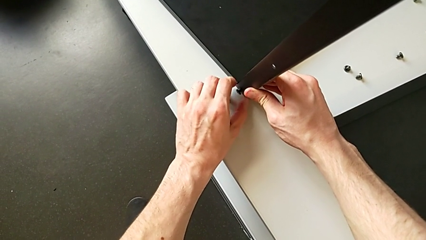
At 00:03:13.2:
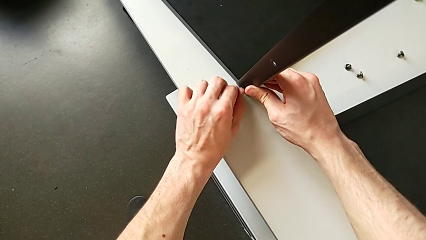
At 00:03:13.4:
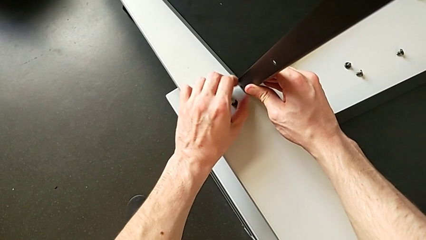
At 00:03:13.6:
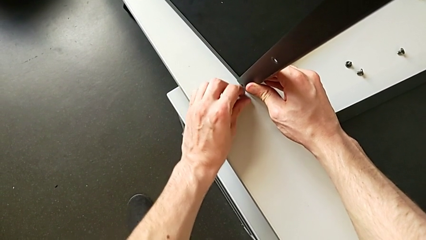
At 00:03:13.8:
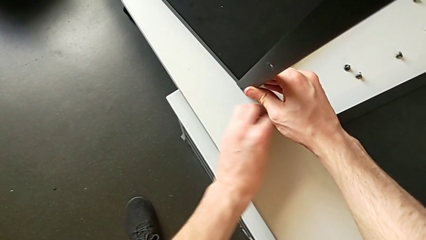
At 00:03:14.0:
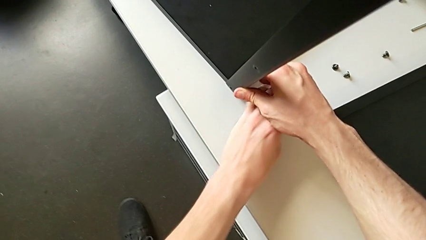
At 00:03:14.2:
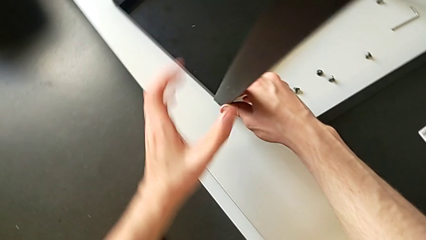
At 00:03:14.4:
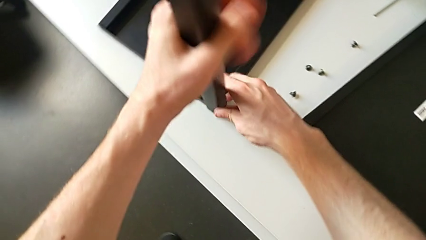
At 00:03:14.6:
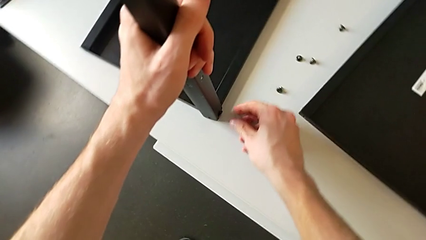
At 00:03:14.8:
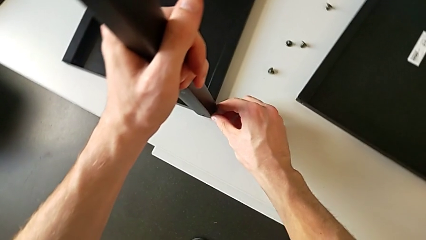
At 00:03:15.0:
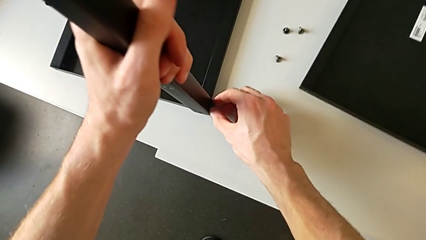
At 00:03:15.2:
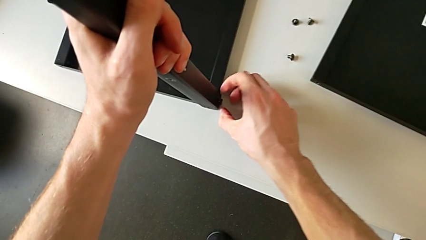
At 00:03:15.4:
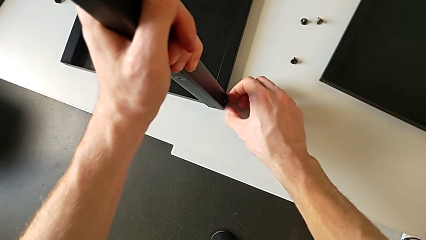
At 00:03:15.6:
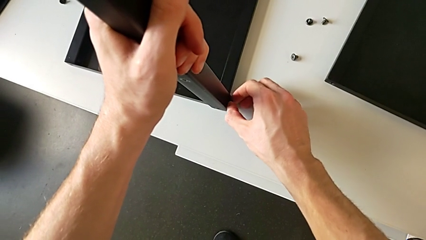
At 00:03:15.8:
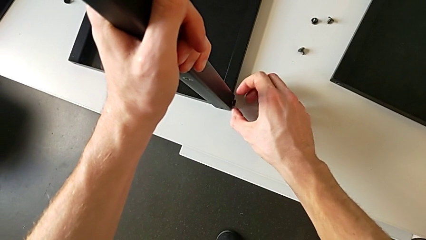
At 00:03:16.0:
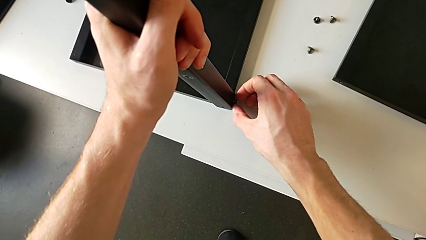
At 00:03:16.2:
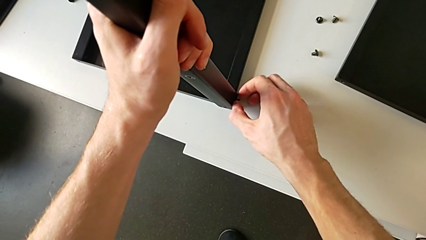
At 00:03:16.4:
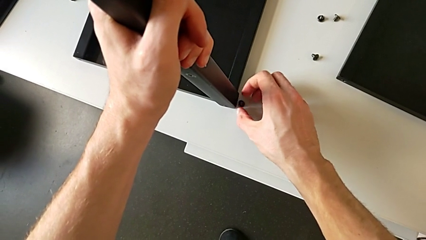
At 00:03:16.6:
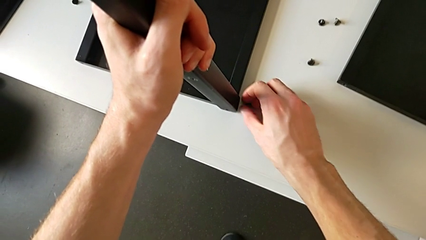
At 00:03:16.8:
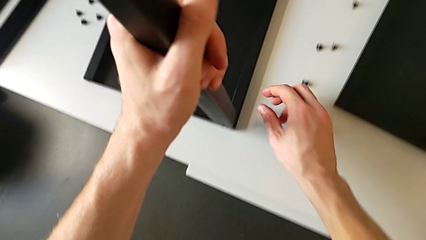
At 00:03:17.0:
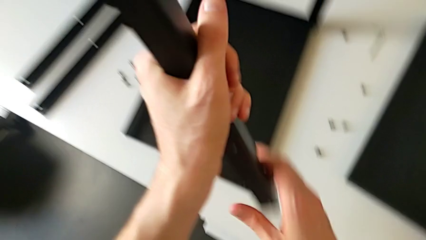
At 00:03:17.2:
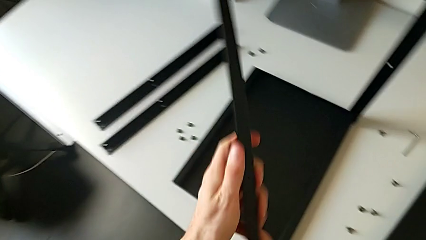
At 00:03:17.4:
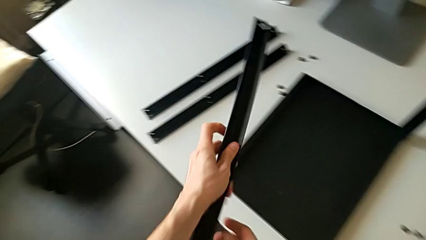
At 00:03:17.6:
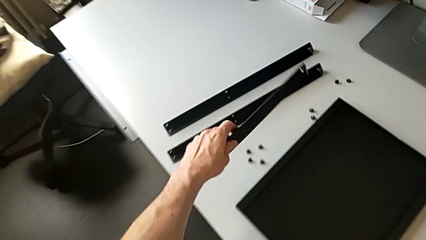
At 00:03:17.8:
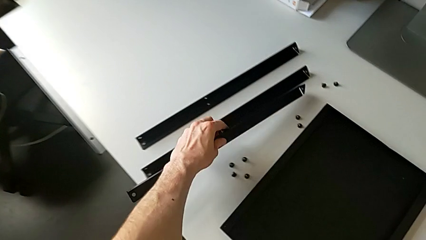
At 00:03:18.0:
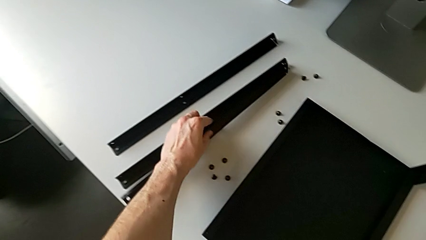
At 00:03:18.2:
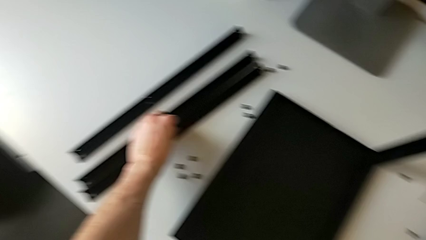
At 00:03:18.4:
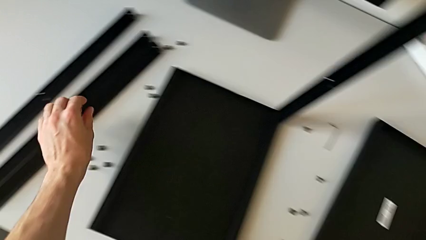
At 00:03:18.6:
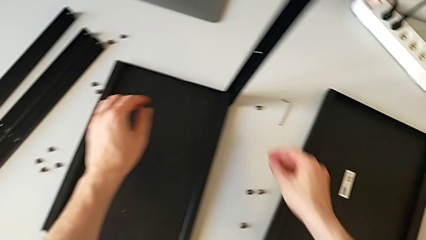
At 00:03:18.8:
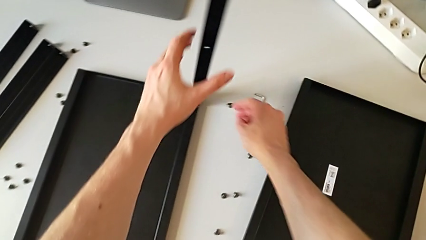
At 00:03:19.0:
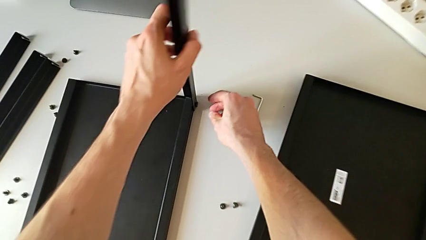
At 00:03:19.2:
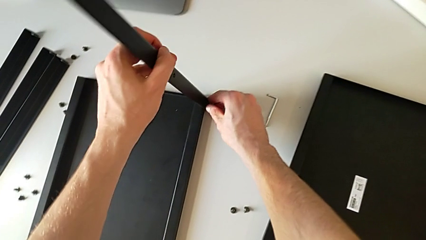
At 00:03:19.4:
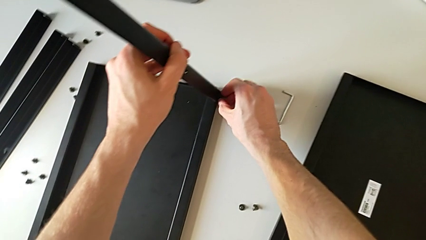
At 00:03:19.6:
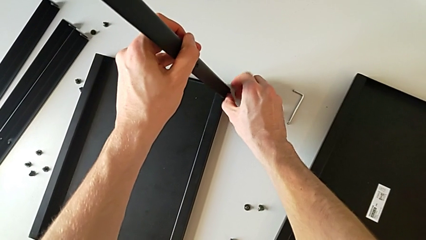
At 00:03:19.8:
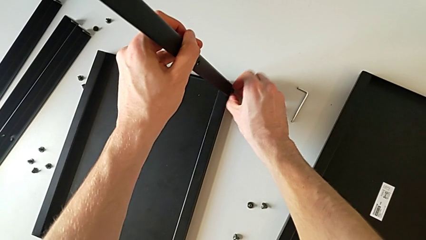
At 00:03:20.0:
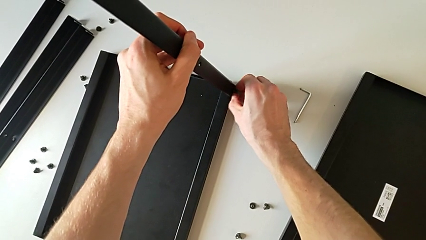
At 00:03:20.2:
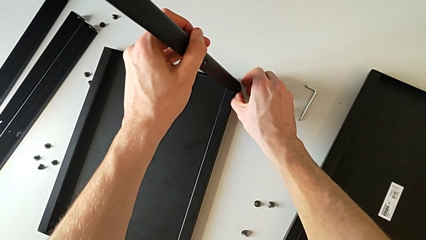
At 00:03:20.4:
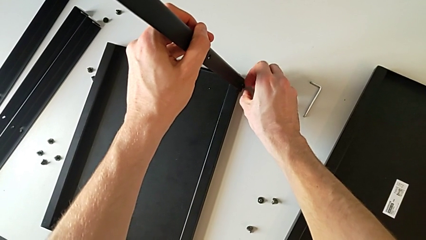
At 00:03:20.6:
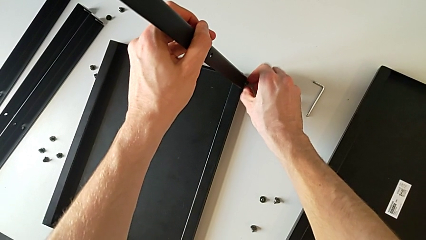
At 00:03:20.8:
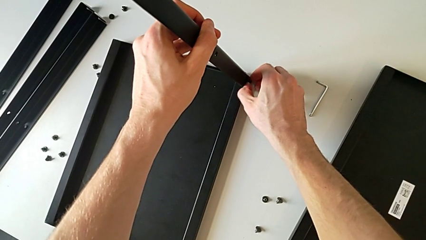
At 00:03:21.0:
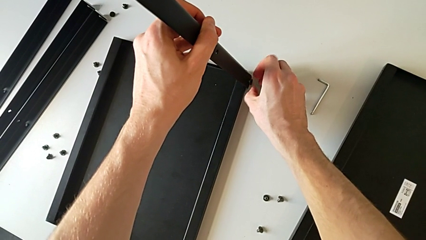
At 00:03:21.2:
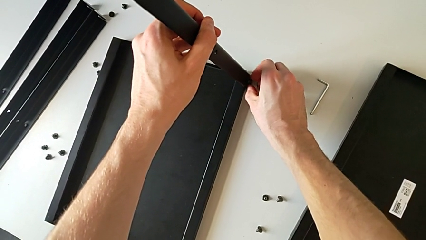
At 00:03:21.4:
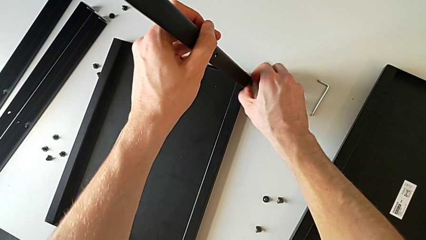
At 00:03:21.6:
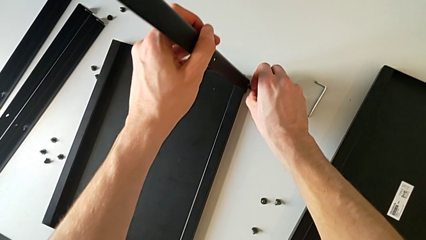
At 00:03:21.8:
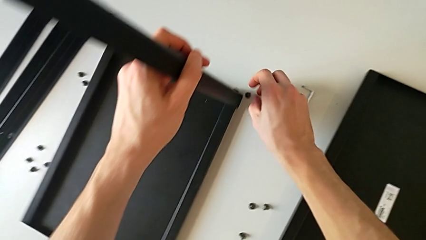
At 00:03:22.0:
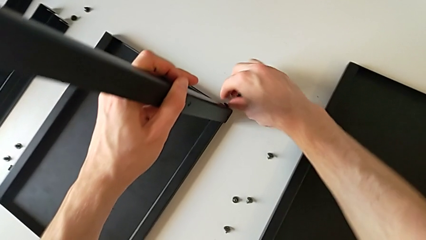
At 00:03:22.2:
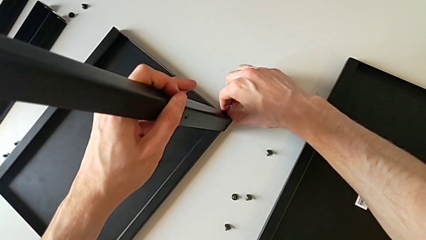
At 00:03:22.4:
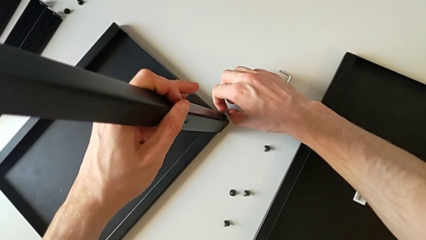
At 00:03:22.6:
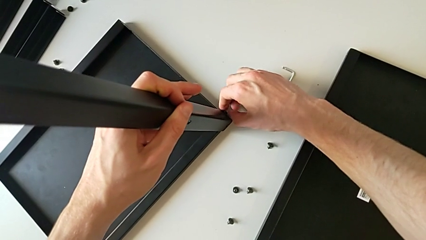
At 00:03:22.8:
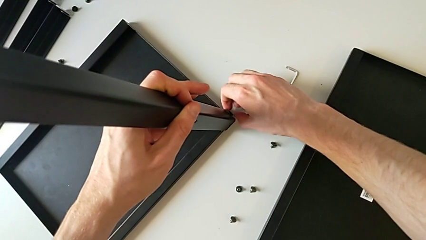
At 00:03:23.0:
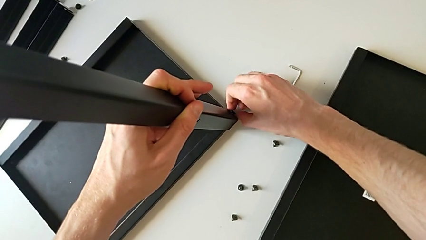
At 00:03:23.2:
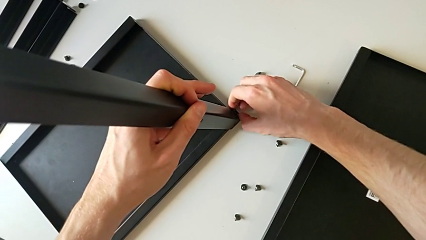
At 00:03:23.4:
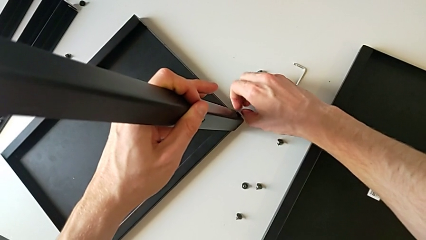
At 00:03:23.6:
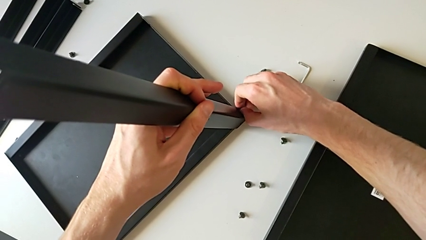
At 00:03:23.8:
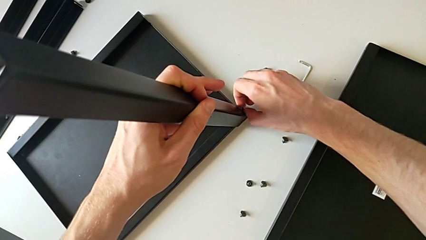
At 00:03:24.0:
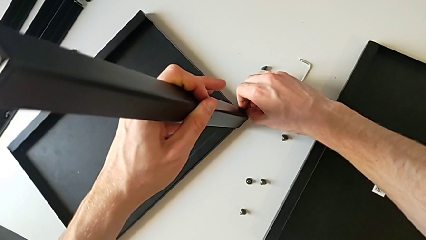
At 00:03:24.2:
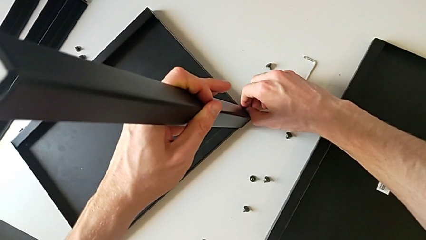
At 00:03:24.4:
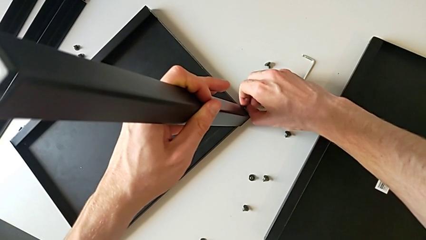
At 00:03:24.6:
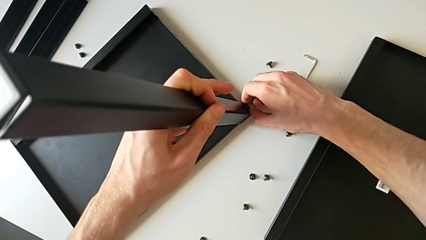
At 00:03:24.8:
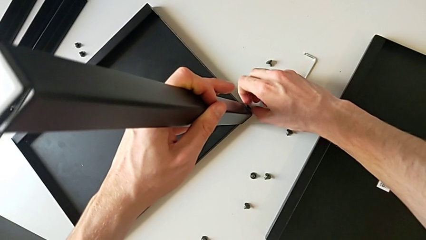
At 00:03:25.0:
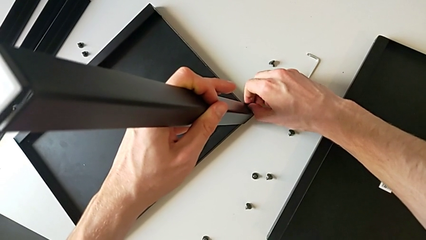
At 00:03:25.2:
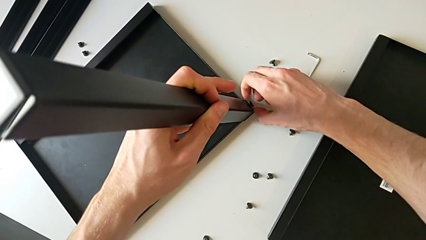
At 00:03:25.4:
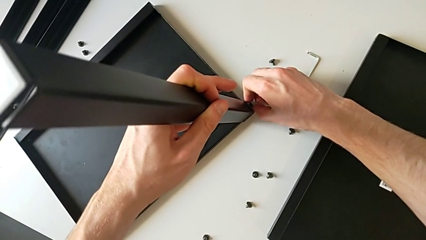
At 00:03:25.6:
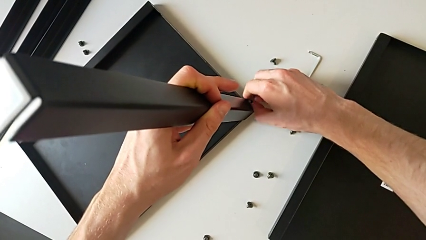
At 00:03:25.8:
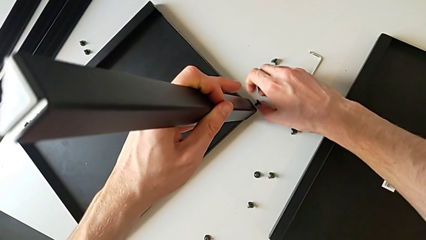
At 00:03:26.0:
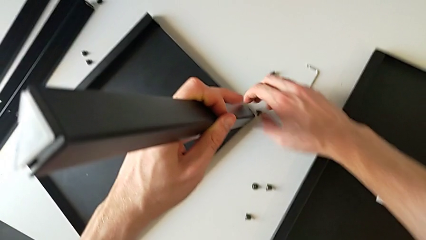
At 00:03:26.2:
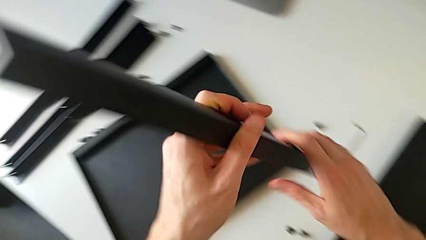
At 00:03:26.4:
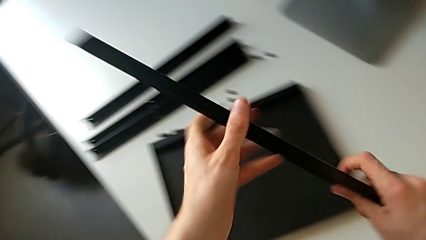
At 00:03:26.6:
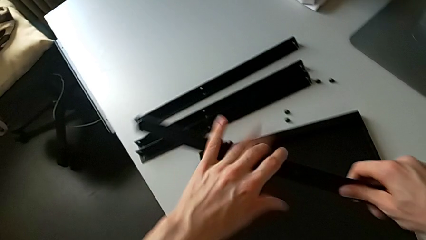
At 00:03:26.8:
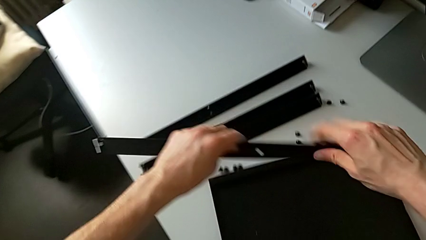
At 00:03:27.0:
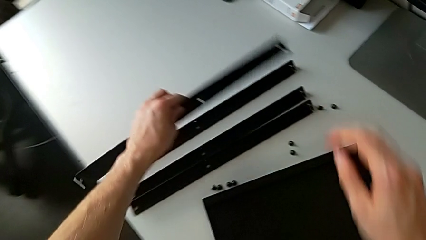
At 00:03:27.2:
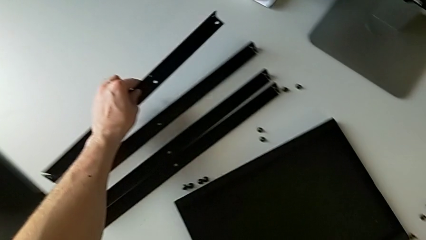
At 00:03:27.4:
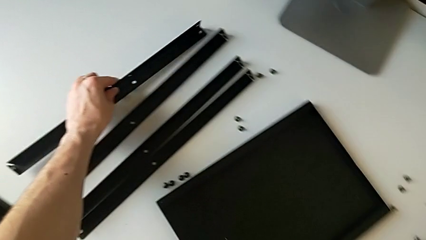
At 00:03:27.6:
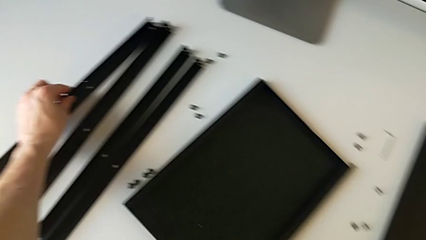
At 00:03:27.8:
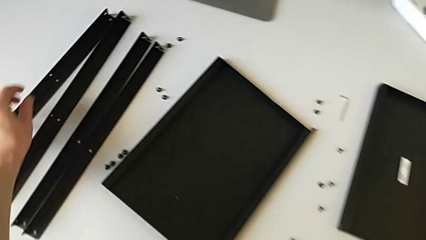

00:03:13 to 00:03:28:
The camera wearer is disassembling the legs from the table and upper tray. They disassemble the hex socket head, slide it, grab the third leg, approach the hex socket head, unscrew it, disassemble it and slide it. They disassemble the third leg, place it, grab the fourth leg, approach the hex socket head, unscrew it and disassemble it. They slide the nightstand, approach the hex socket head, unscrew it, disassemble it, disassemble the fourth leg twice and place it.
